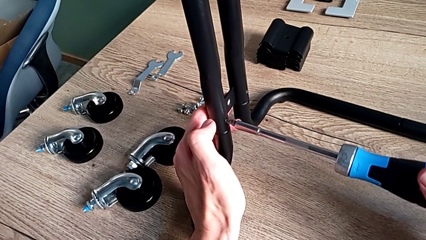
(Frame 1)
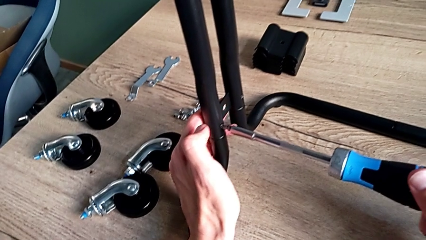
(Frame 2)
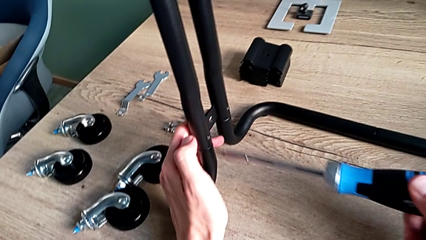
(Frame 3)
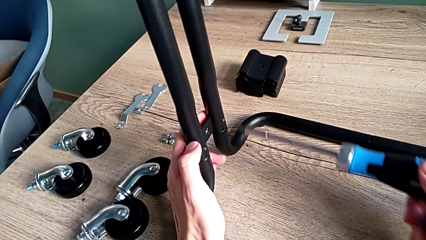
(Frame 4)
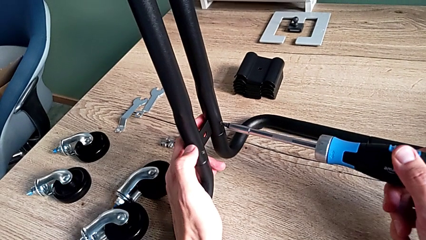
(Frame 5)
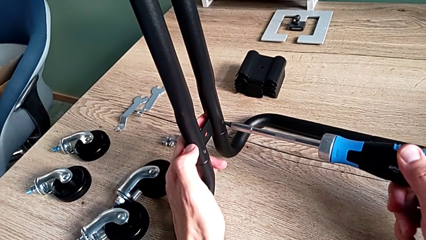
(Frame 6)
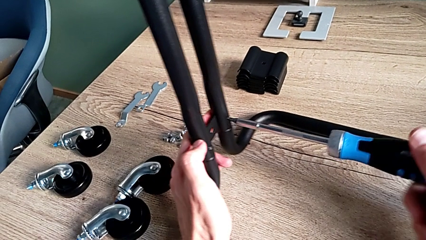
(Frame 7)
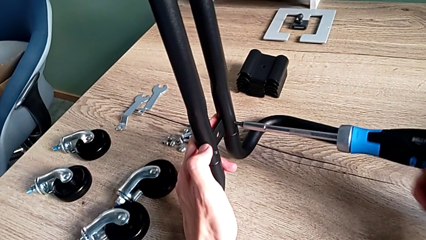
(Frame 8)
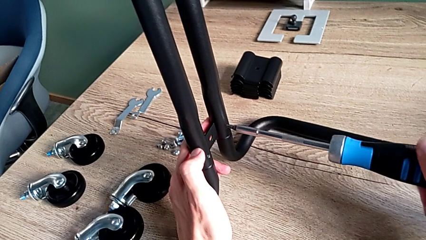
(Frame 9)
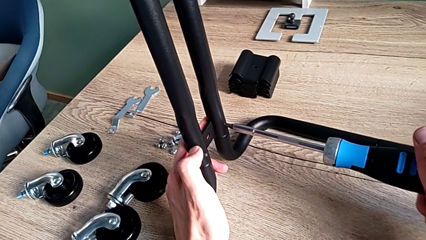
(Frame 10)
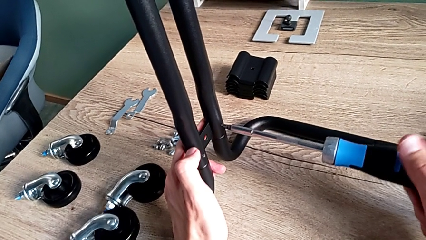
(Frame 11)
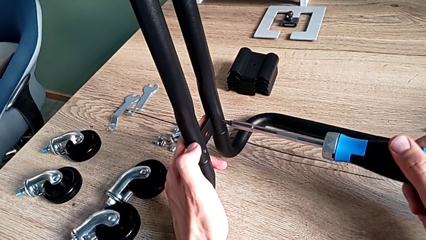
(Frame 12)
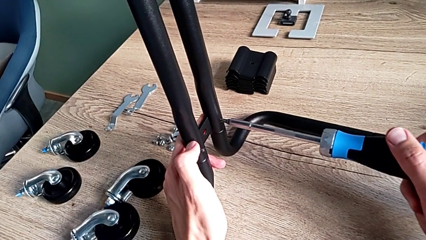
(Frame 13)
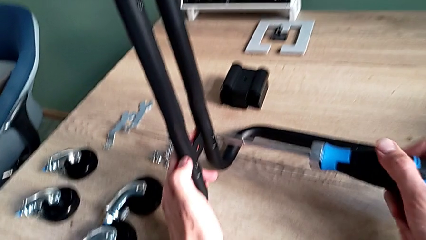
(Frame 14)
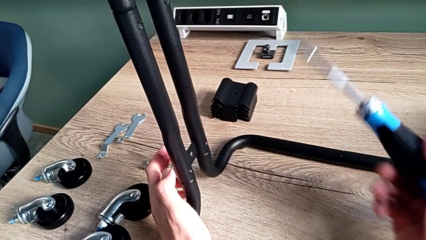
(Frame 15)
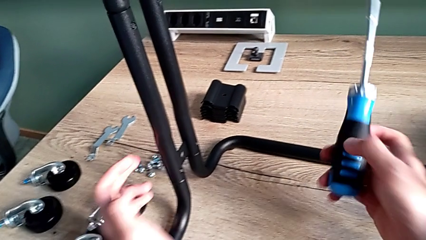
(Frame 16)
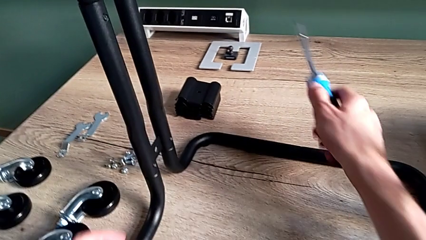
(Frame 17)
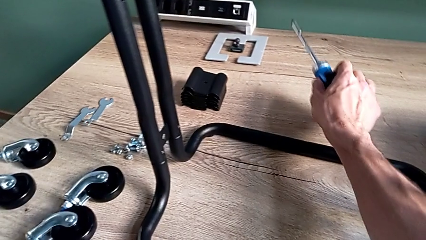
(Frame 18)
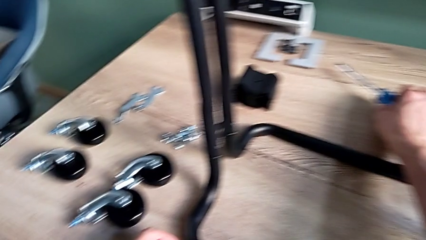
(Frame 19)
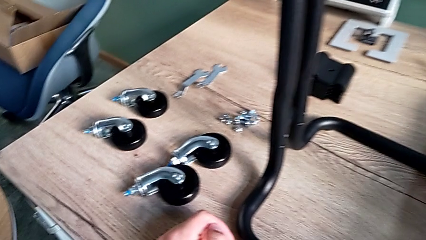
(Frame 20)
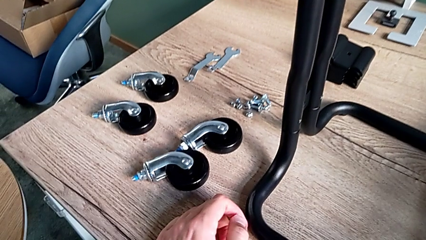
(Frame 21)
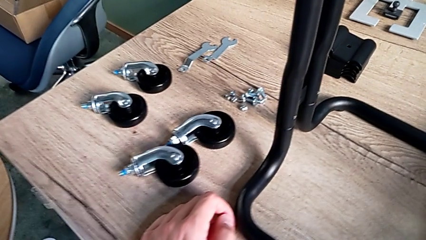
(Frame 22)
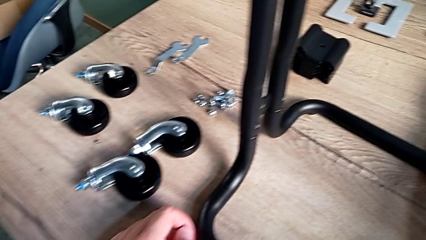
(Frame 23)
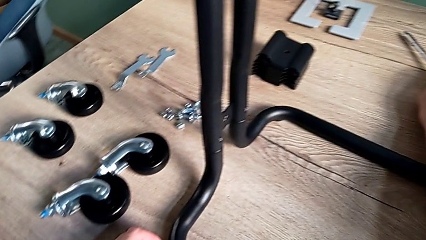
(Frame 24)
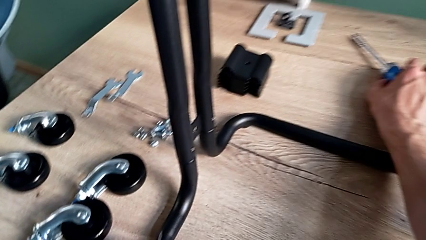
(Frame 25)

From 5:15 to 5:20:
The camera wearer is assembling the frame of the furniture. They disassemble the screwdriver, insert it, screw the third screw and withdraw the screwdriver.

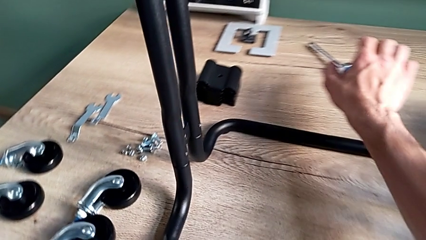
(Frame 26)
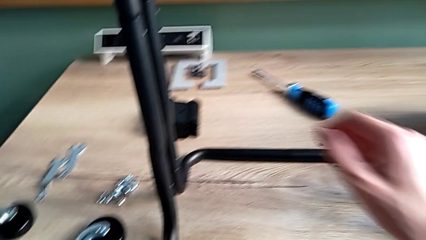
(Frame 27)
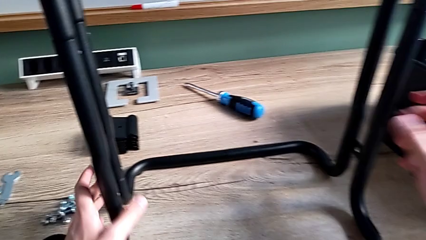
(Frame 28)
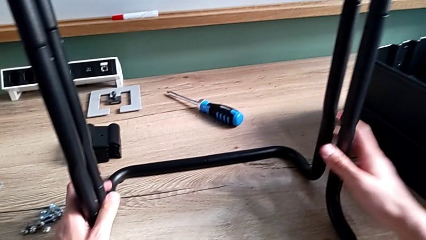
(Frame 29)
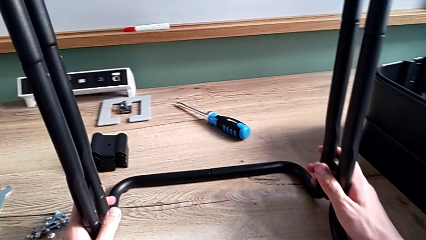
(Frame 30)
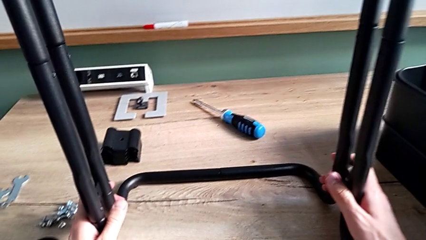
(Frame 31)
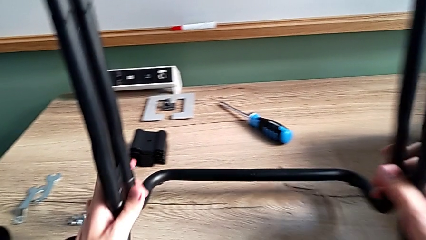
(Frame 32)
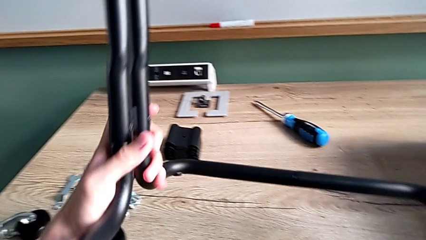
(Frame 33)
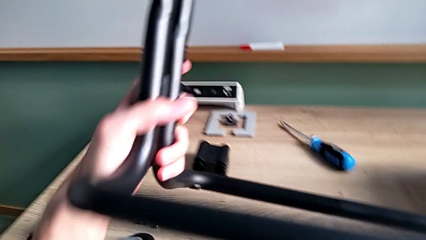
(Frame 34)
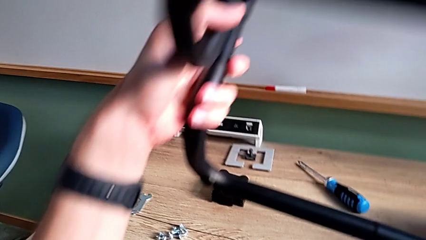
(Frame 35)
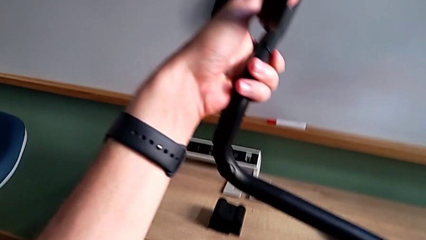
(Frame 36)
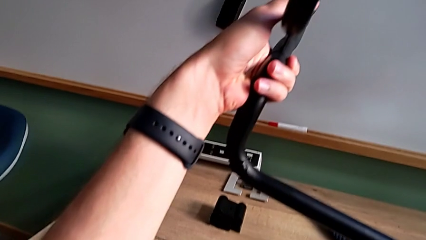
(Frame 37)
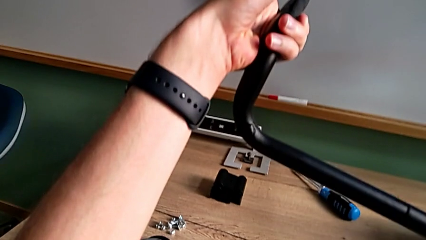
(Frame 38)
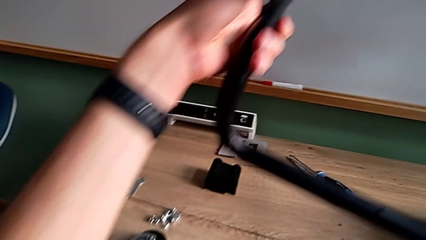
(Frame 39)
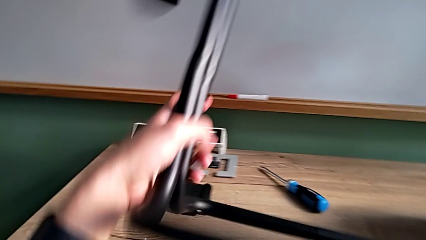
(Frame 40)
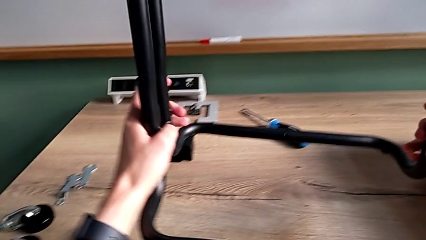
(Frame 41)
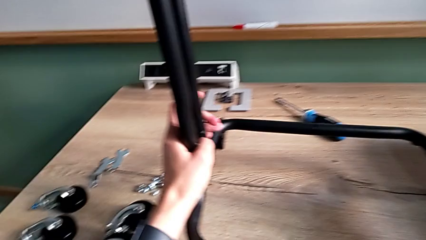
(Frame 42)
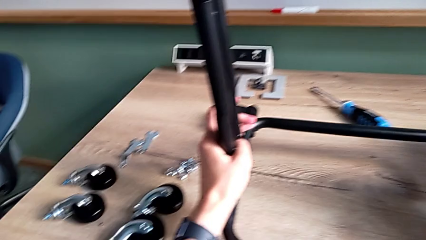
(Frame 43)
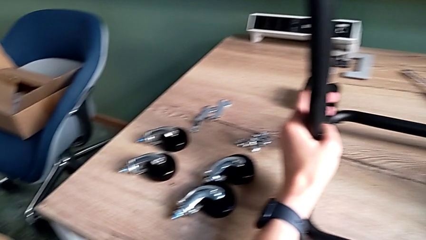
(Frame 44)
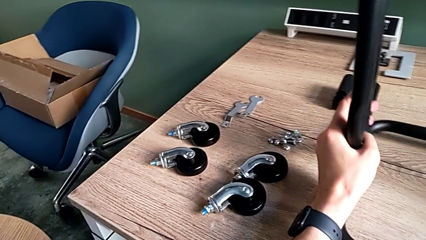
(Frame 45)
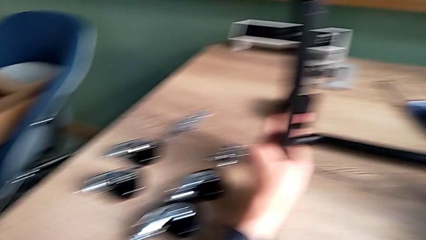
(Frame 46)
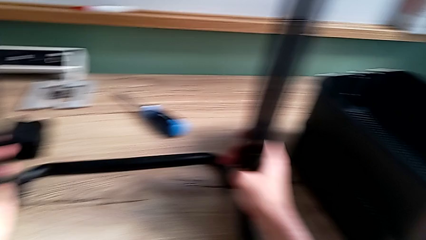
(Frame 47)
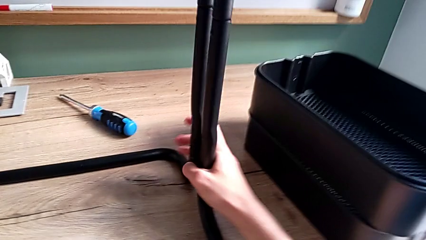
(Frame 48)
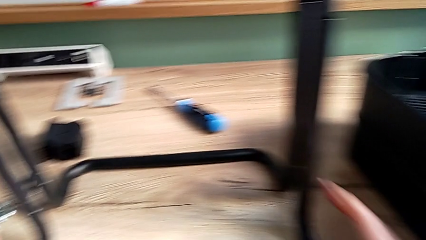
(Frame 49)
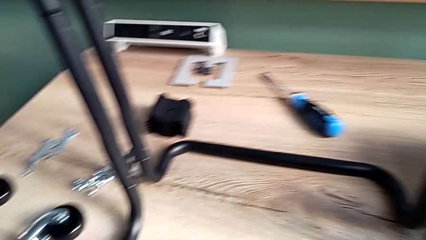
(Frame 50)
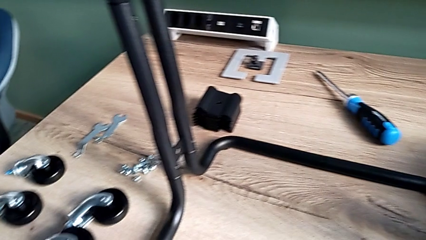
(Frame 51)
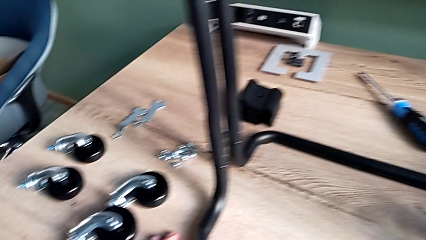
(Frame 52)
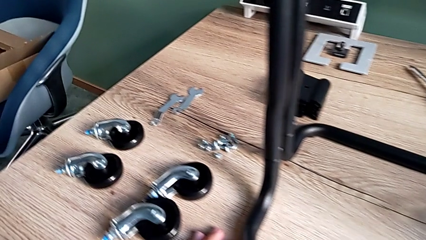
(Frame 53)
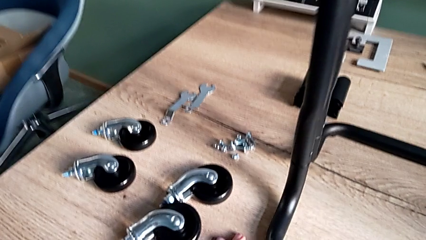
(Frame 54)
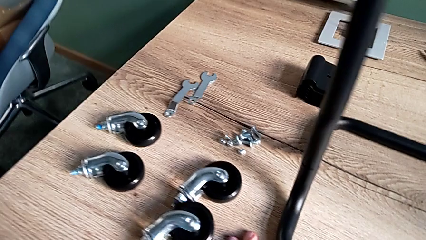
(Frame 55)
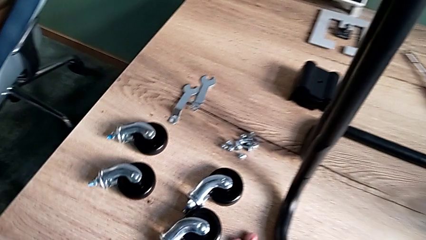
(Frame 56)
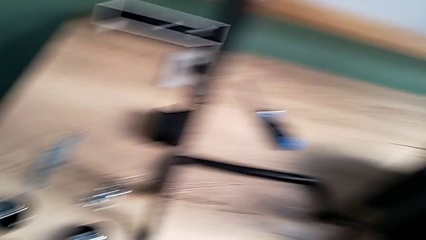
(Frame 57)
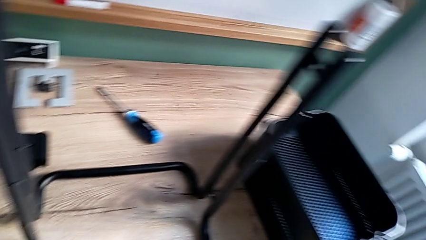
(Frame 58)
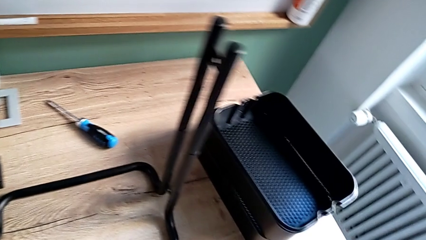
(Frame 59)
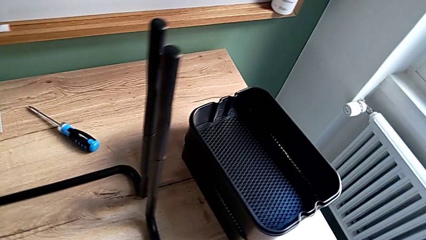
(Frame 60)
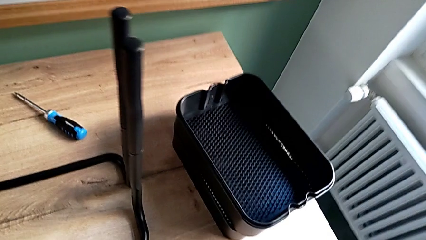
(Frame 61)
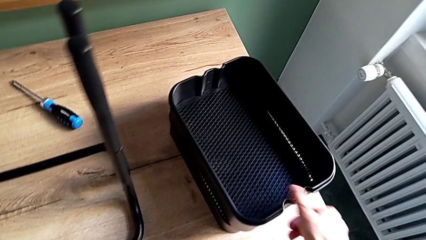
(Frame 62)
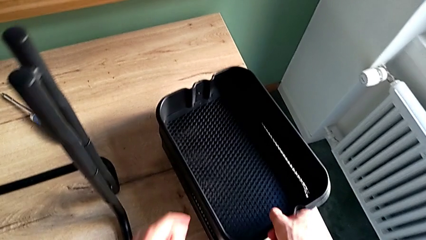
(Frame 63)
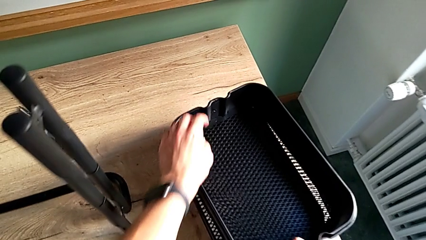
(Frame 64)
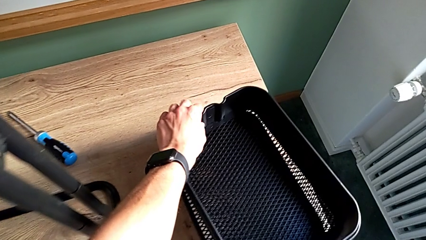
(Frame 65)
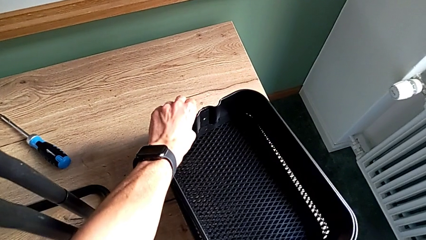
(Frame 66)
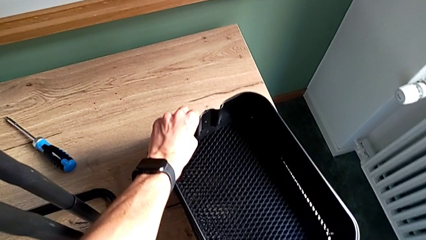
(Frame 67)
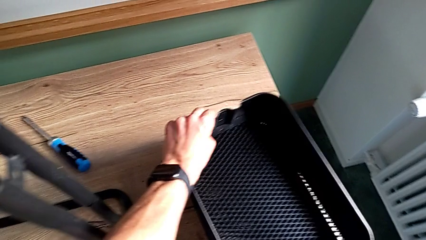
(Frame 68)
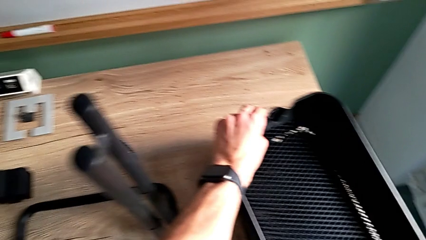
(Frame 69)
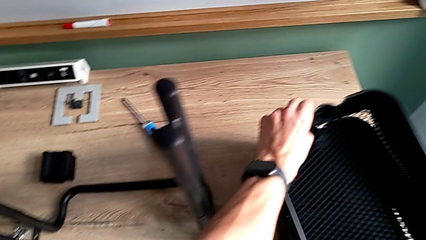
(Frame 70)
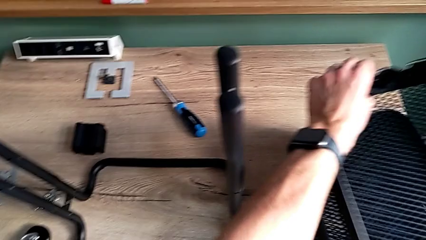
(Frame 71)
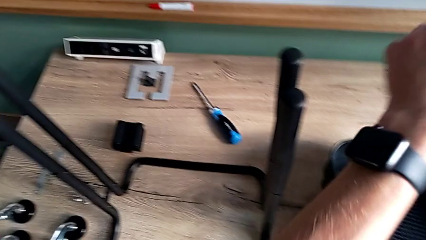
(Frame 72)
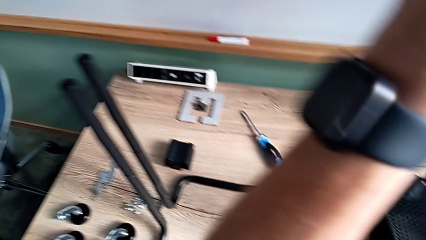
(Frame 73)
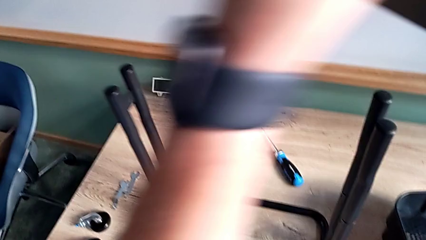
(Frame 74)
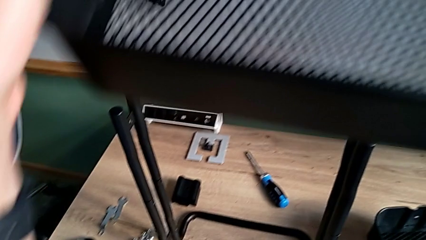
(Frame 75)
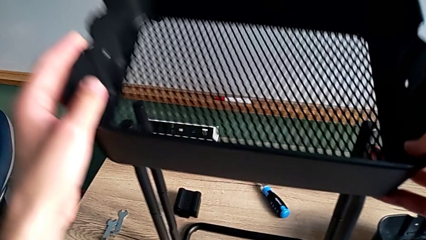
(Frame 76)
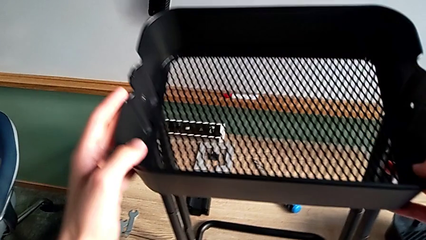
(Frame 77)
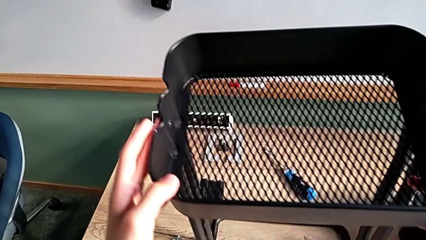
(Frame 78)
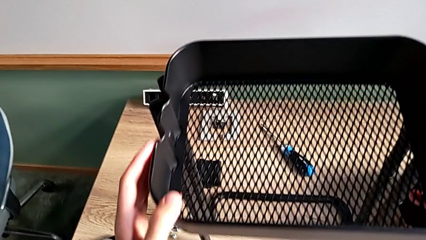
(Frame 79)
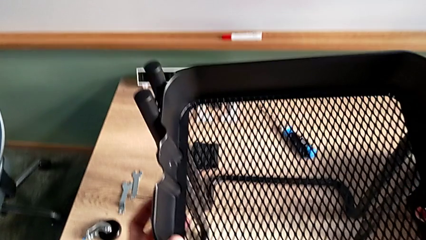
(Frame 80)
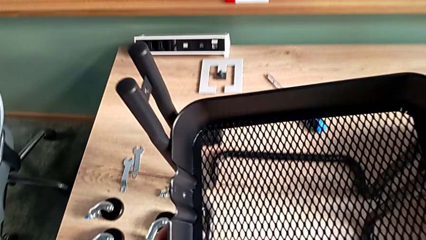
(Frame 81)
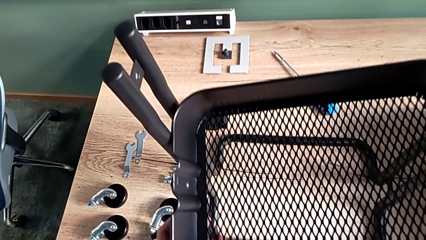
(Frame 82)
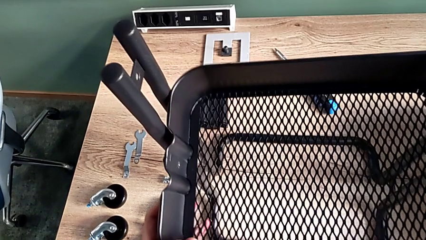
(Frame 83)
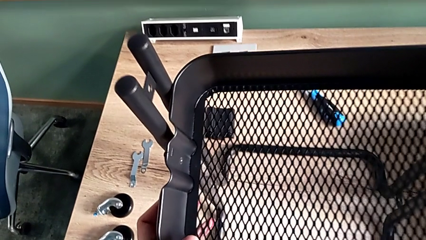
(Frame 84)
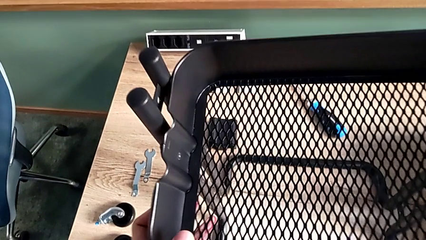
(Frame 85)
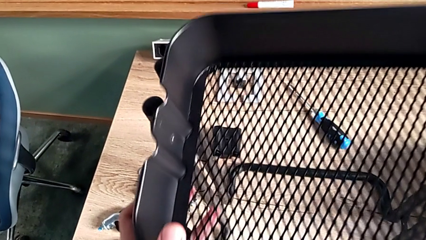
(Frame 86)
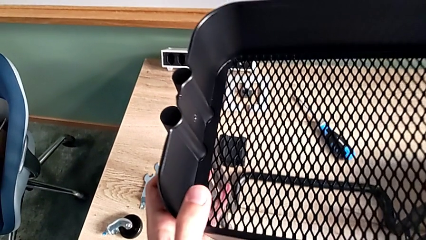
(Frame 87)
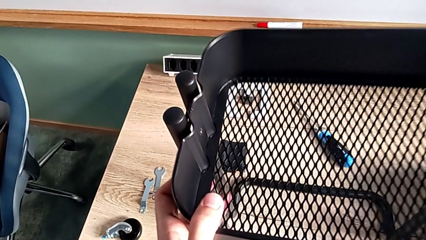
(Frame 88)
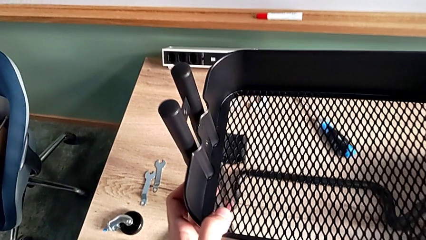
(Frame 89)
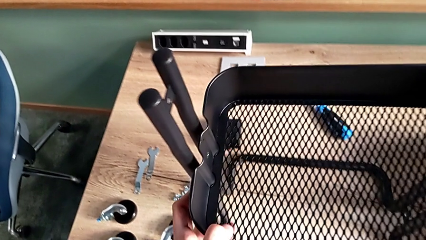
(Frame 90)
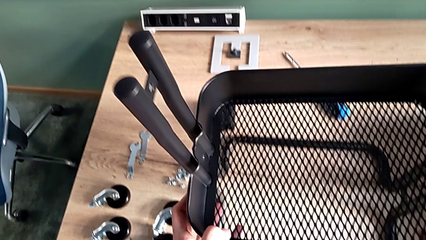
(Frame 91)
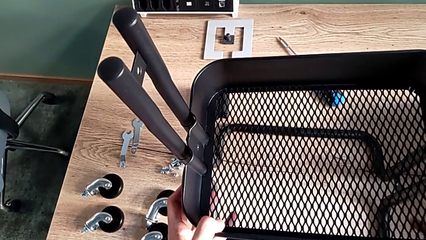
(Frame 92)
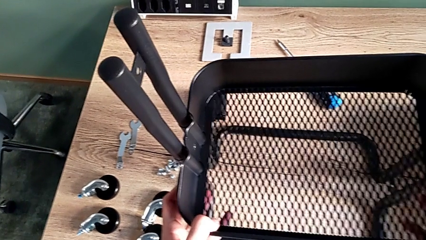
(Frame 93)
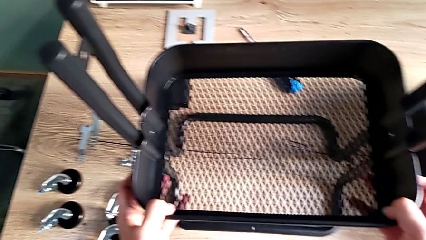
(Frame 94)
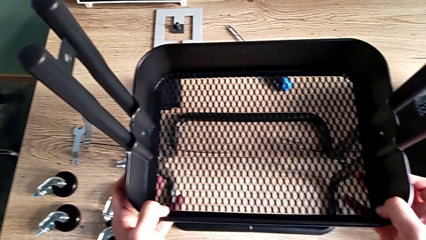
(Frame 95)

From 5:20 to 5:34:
The camera wearer is assembling the bottom tray. They approach the frame, inspect it and place it. They approach the middle grid tray, lift it and wrongly place it.
